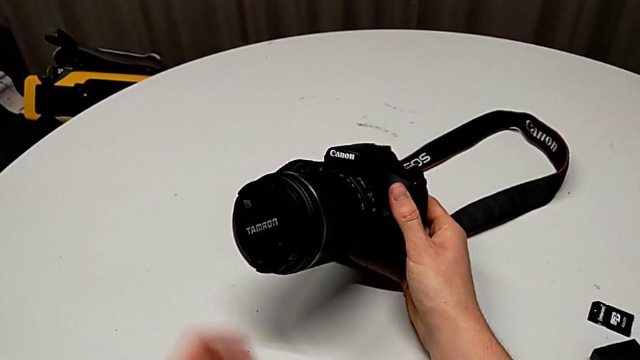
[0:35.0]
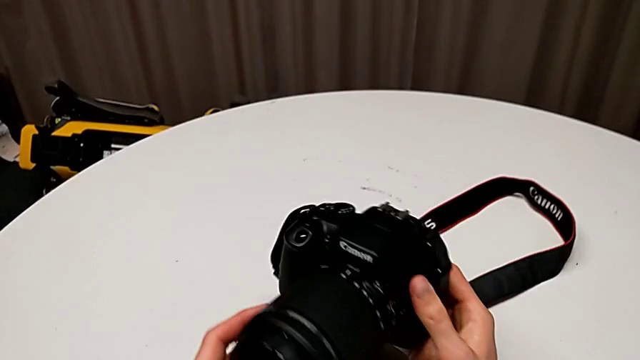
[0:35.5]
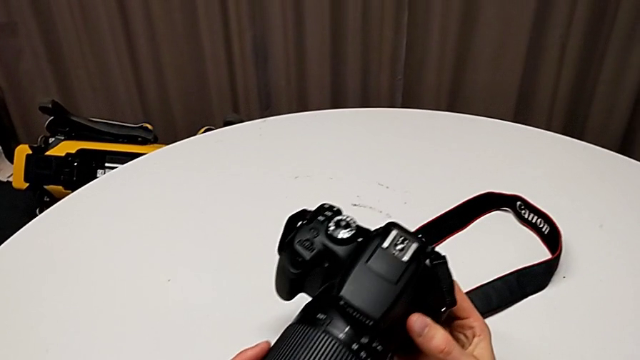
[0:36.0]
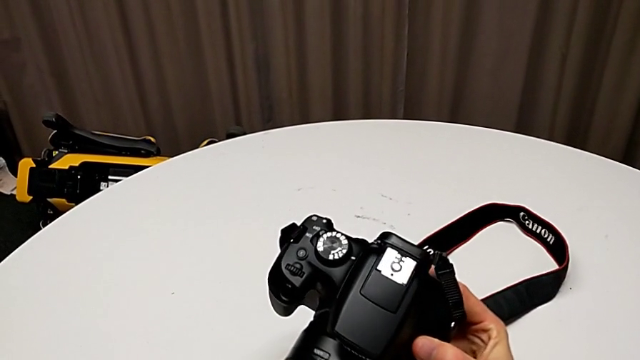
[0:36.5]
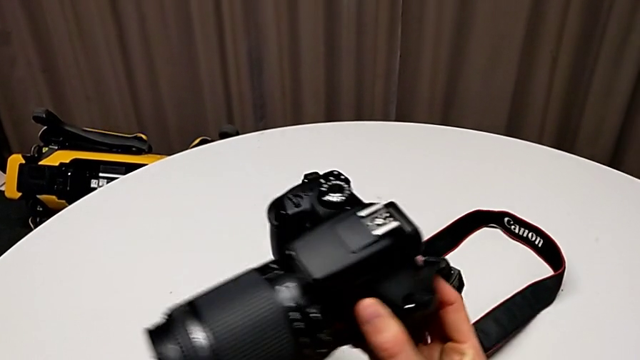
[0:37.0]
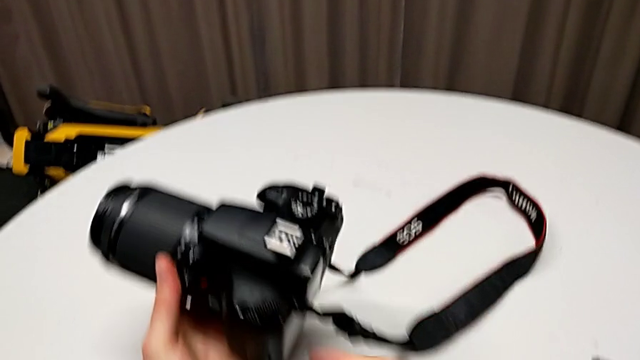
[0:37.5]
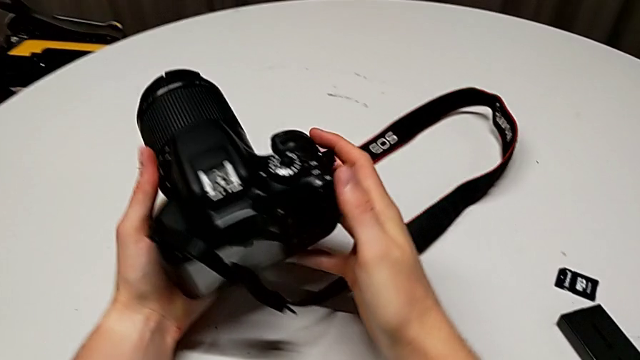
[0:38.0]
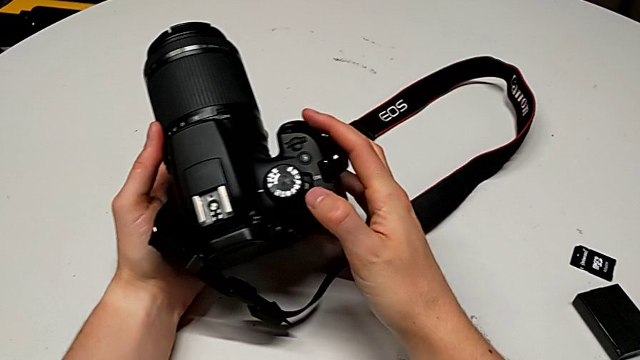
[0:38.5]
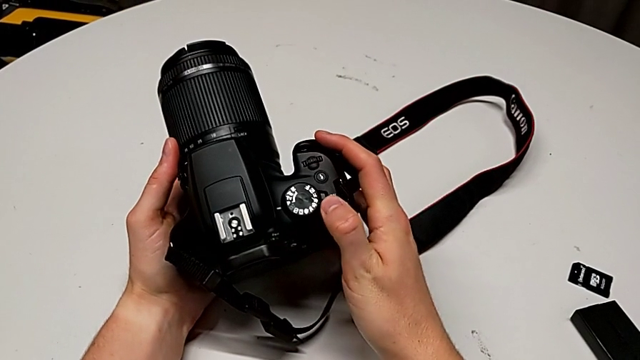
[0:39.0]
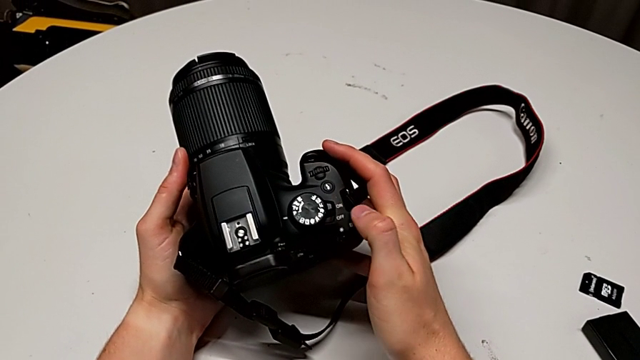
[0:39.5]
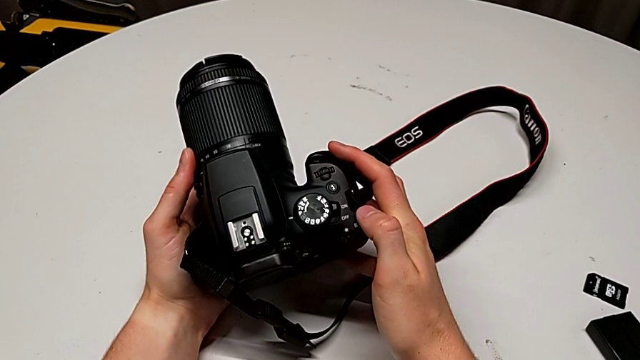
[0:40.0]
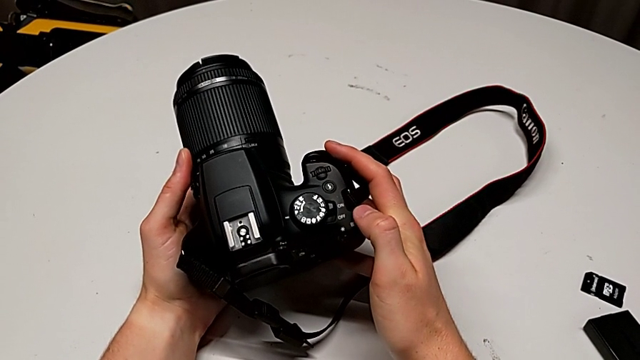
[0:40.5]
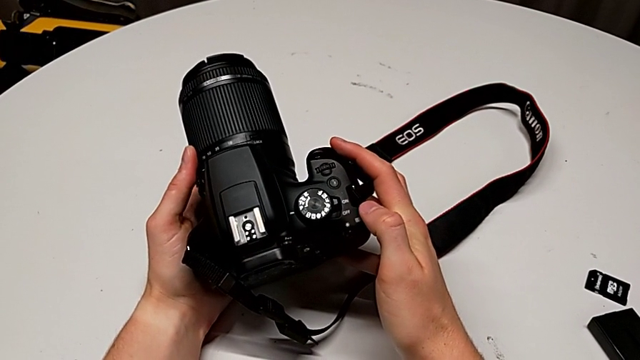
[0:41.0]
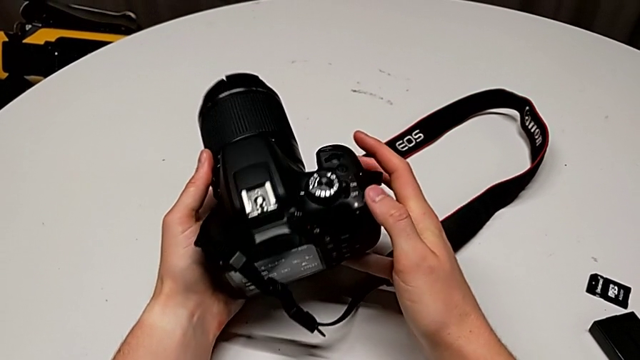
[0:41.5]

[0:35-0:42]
The camera wearer turns on their DSLR. They grab the DSLR, rotate the black DSLR and press the top button.

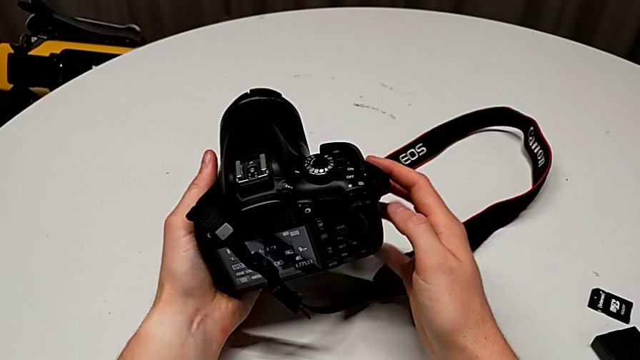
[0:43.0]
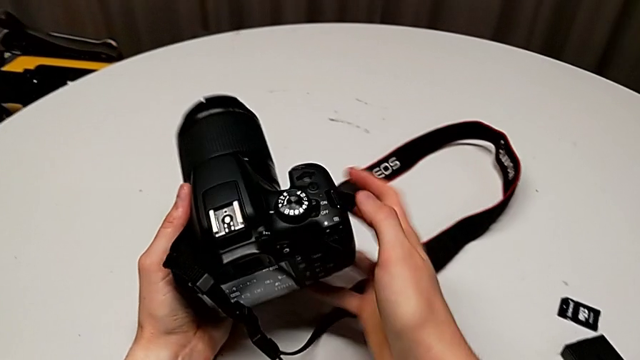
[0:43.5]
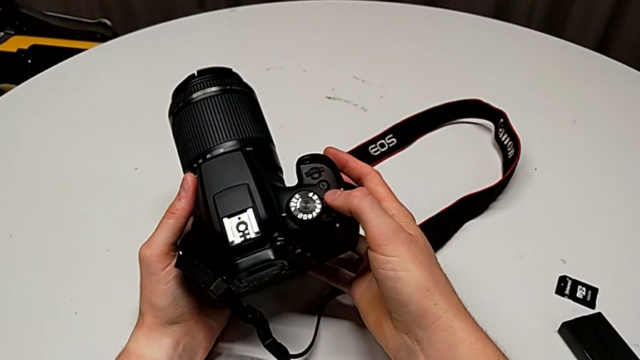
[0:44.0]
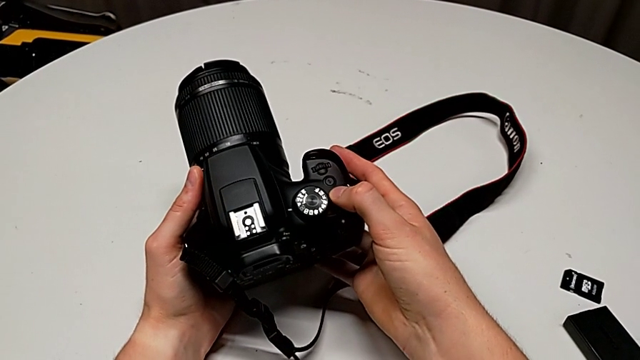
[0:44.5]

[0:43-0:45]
The camera wearer turns off their DSLR. They hold the DSLR and press the top button.

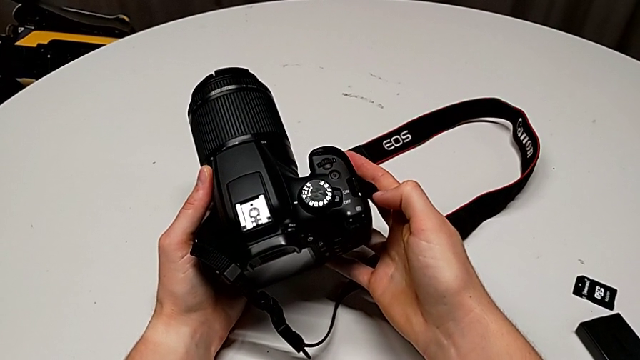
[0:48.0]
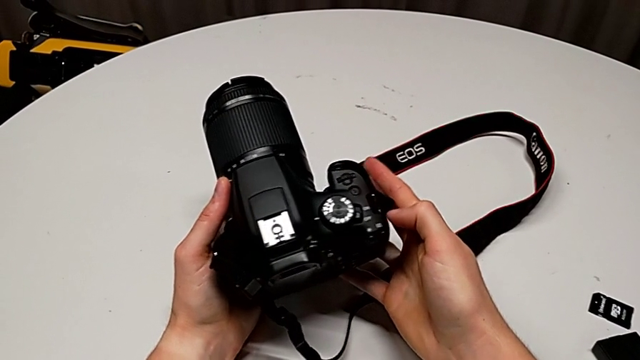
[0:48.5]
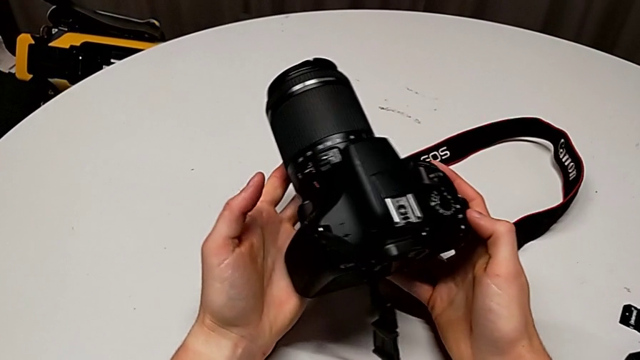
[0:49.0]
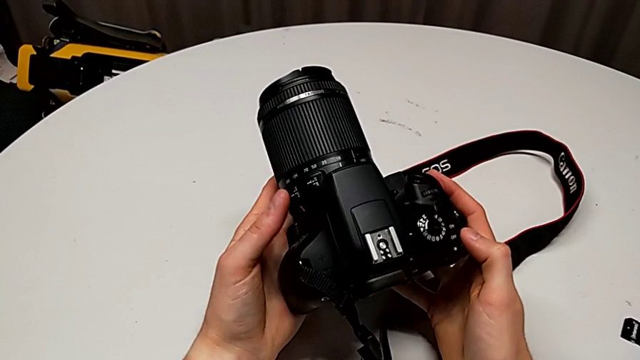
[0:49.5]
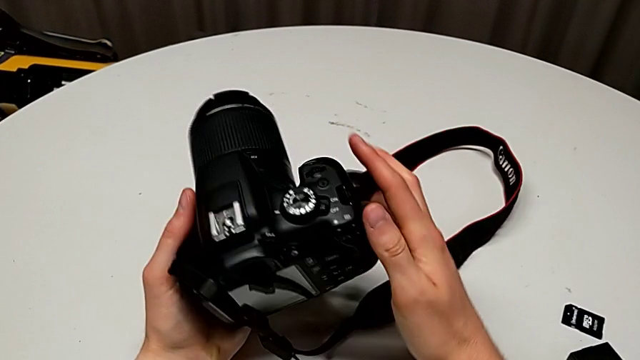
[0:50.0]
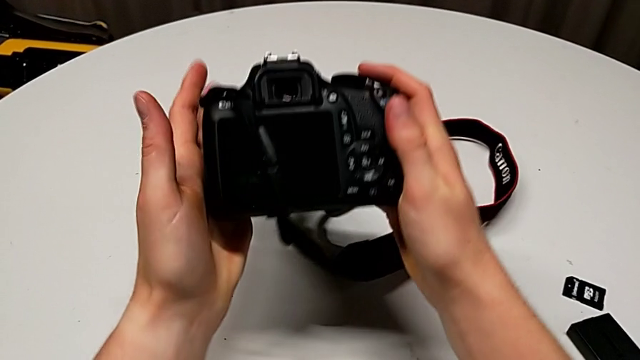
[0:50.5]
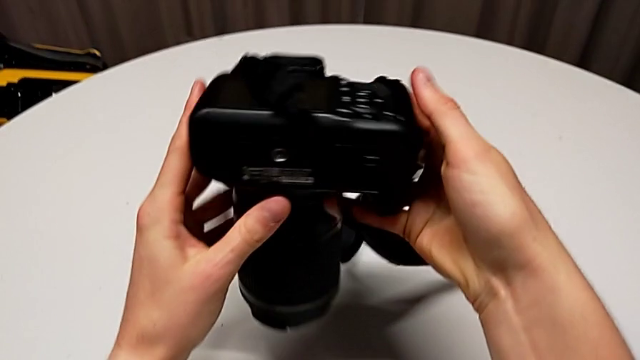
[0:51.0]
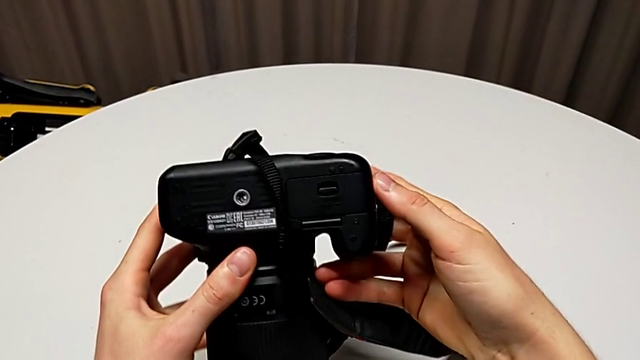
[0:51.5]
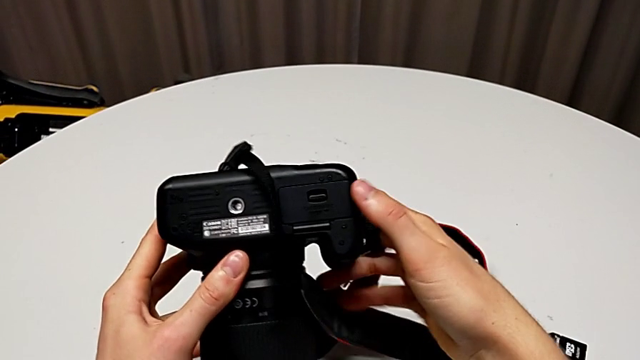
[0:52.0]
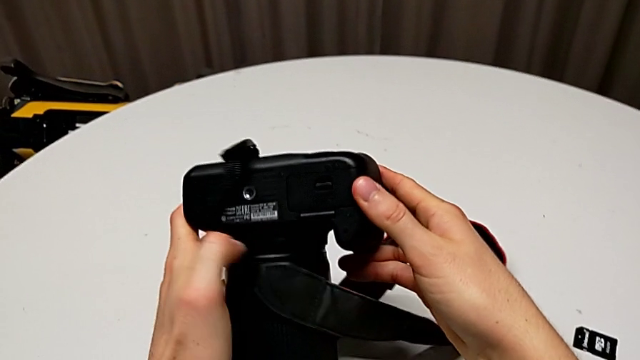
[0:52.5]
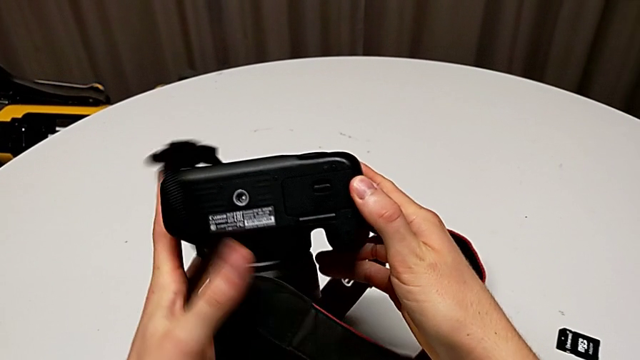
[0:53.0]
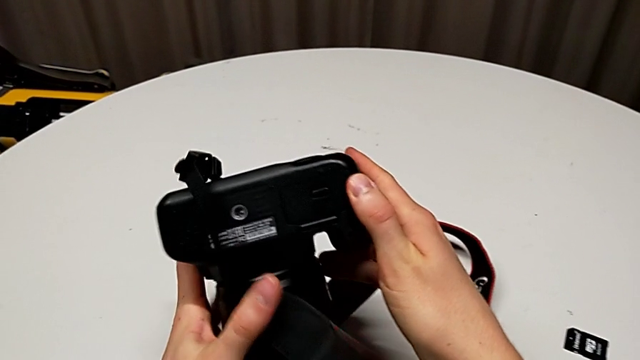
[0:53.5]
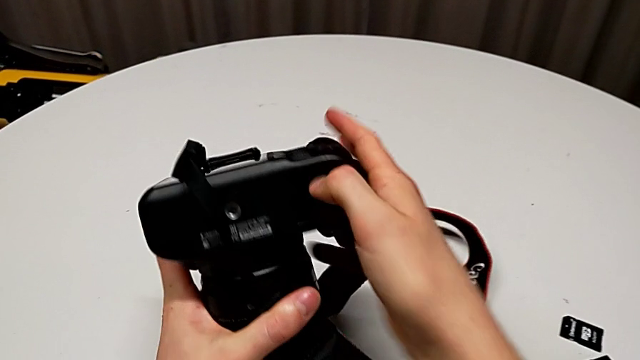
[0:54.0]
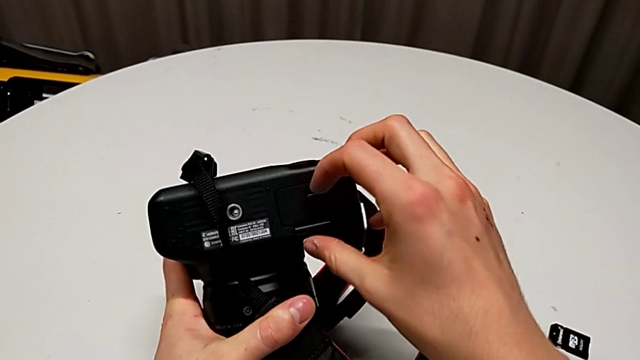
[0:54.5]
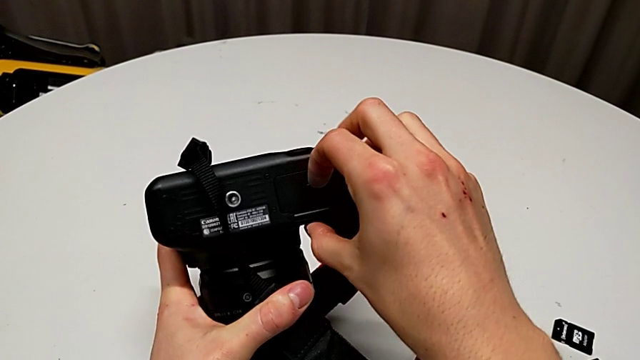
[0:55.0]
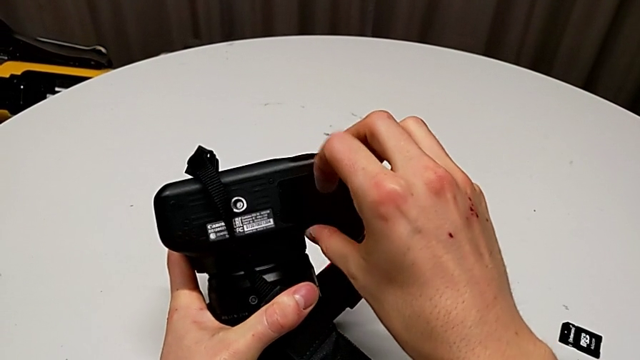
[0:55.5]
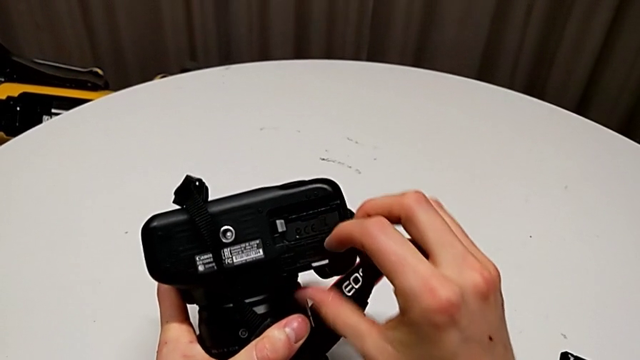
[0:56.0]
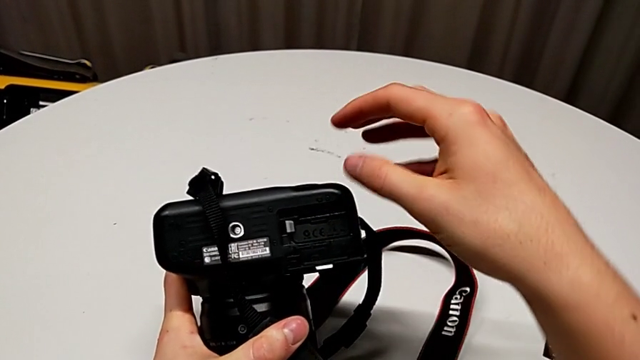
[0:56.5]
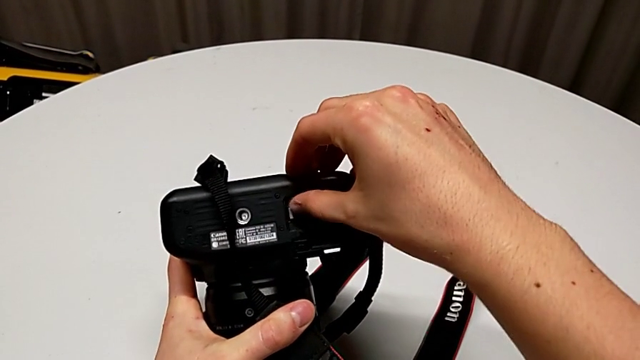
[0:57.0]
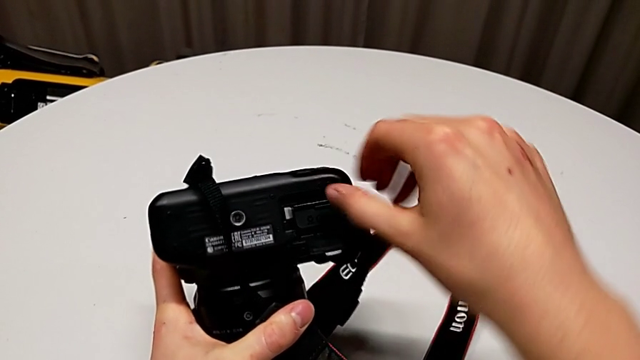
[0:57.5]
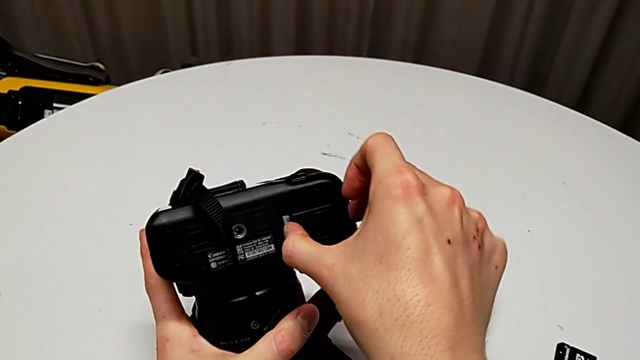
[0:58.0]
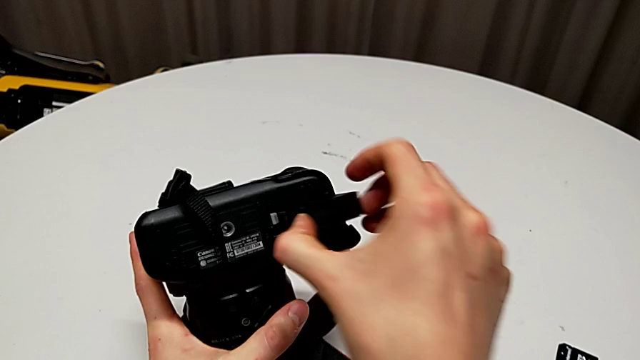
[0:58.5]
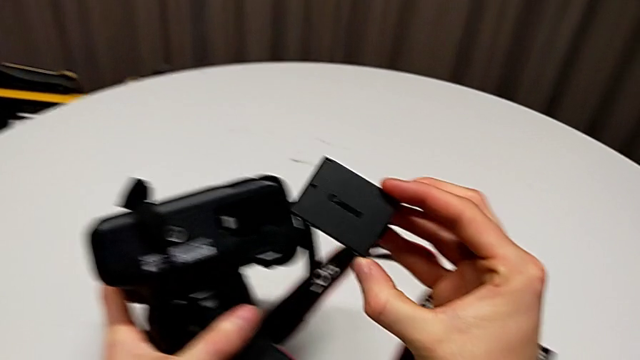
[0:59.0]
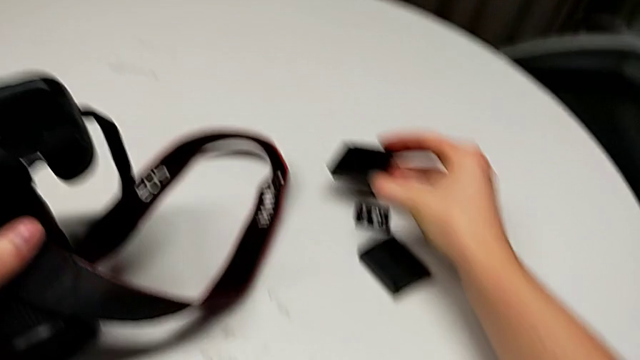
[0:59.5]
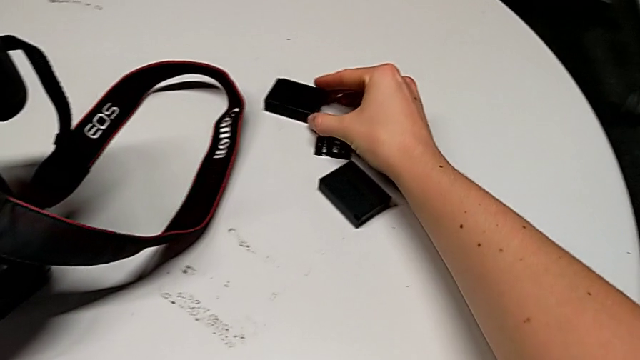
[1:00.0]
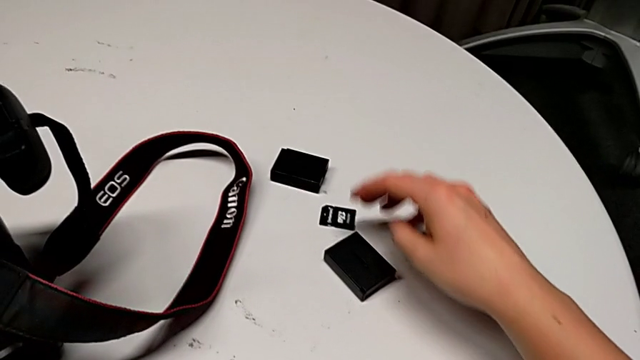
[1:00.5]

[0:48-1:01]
The camera wearer is changing the battery of their DSLR. They hold the DSLR, rotate the black DSLR, inspect it, press the button, open the battery door, press the battery lock, grab the old battery, withdraw the battery and place the old battery.
